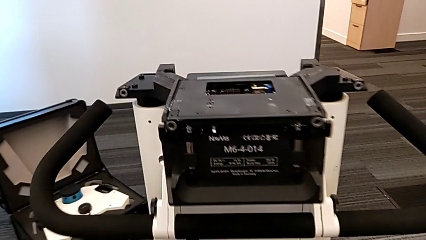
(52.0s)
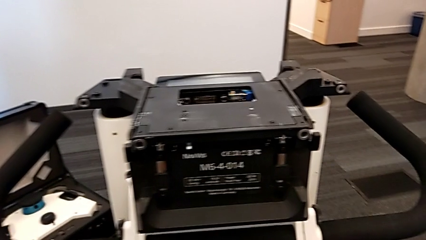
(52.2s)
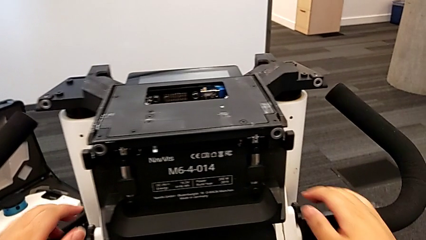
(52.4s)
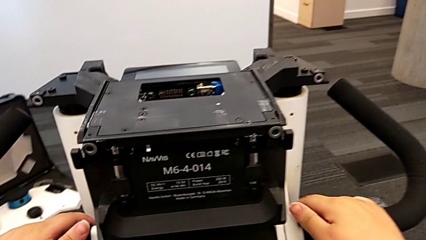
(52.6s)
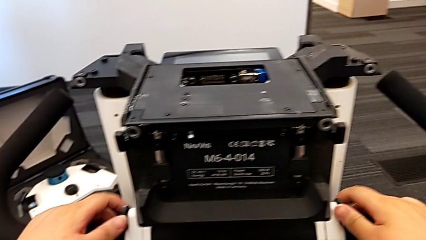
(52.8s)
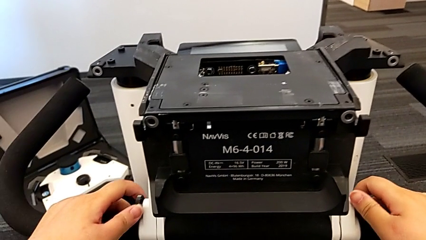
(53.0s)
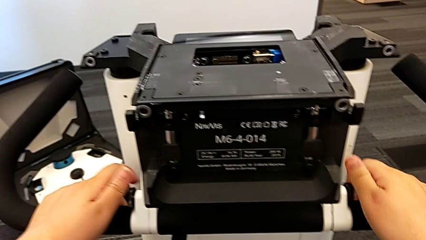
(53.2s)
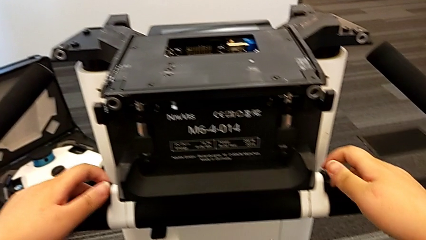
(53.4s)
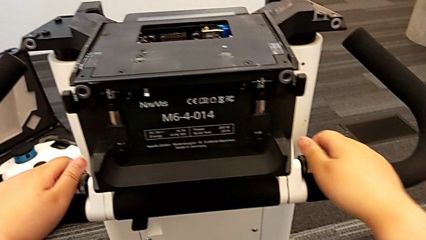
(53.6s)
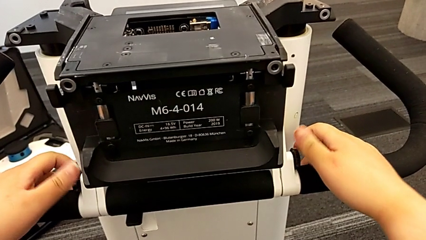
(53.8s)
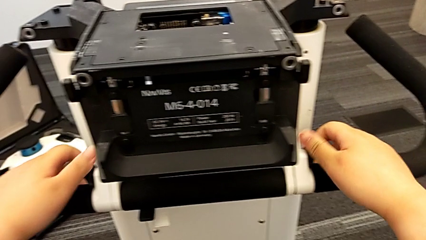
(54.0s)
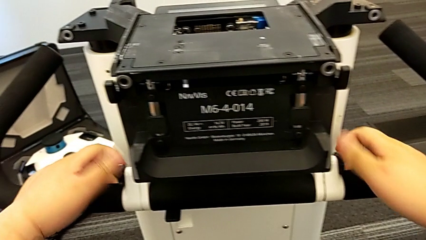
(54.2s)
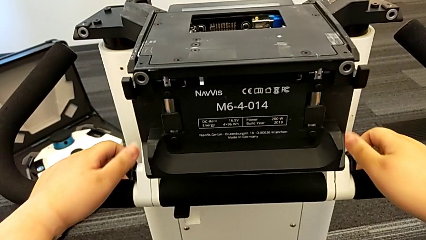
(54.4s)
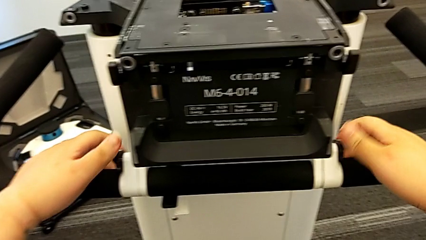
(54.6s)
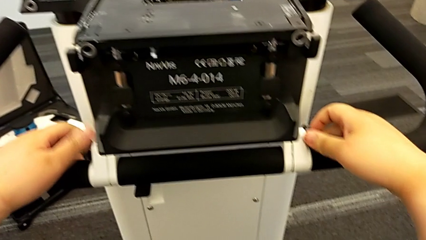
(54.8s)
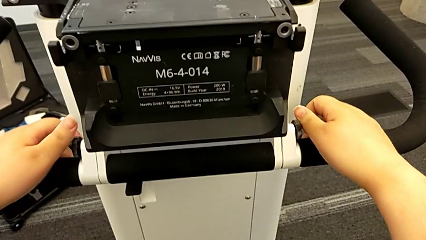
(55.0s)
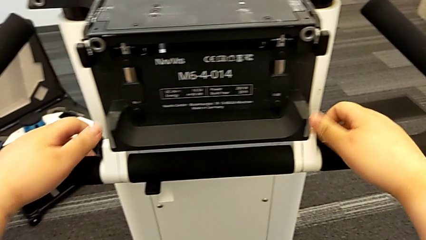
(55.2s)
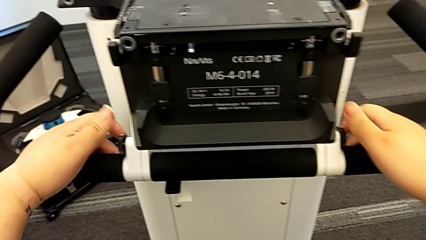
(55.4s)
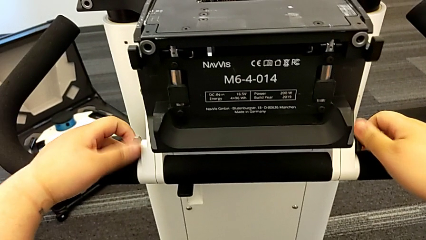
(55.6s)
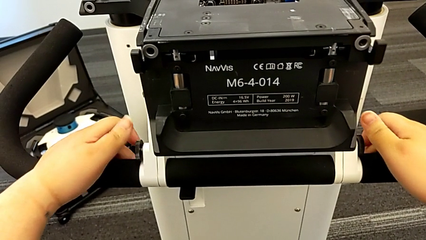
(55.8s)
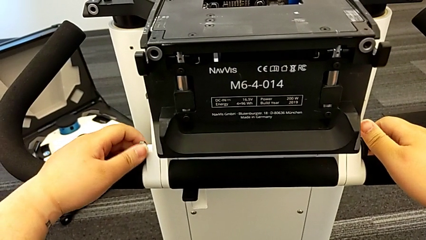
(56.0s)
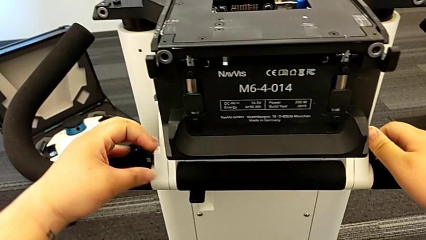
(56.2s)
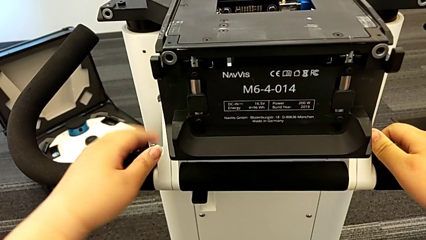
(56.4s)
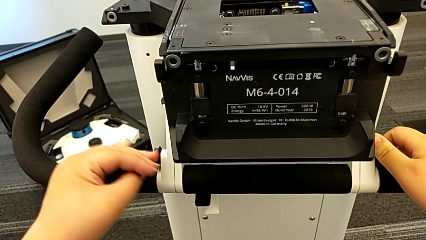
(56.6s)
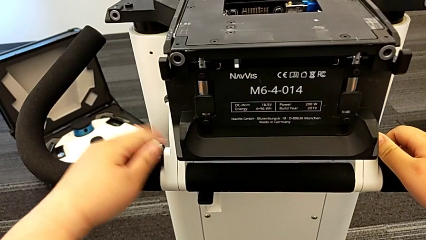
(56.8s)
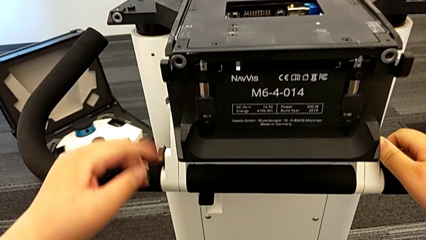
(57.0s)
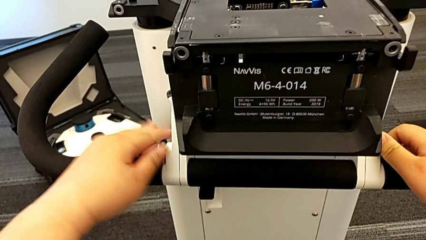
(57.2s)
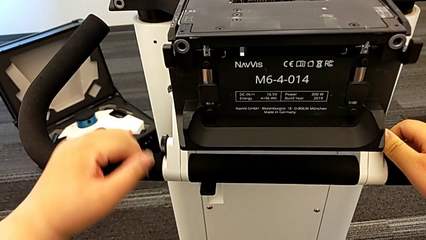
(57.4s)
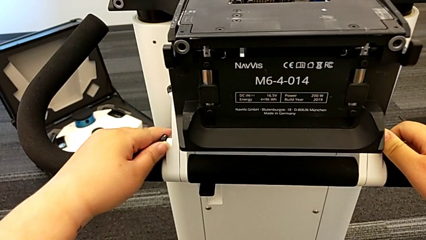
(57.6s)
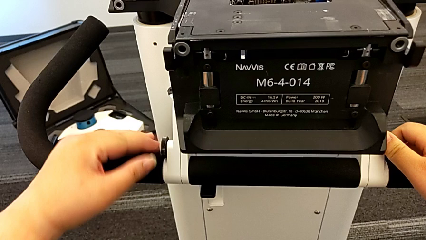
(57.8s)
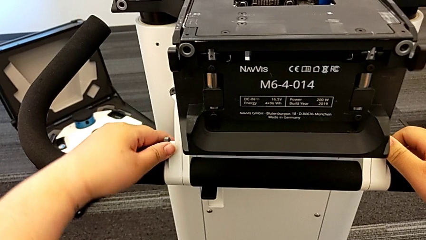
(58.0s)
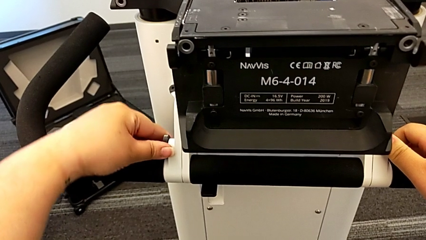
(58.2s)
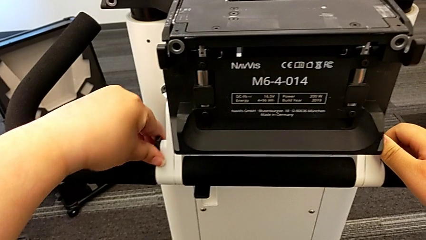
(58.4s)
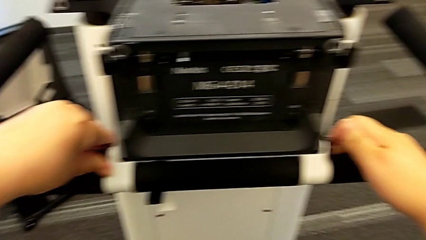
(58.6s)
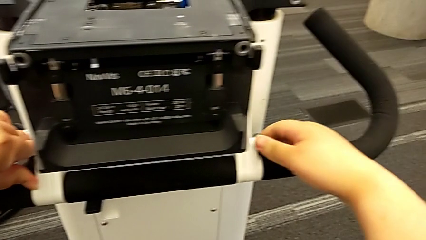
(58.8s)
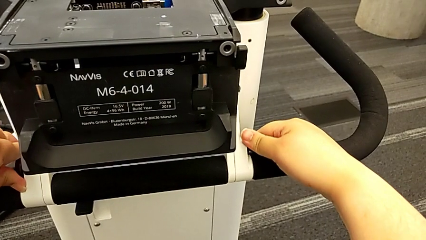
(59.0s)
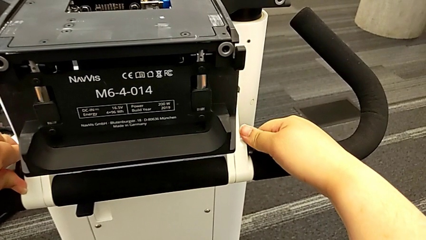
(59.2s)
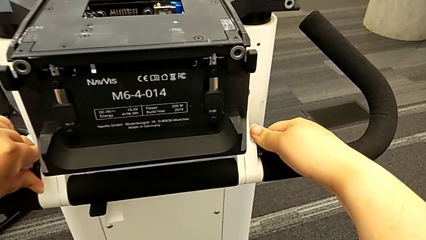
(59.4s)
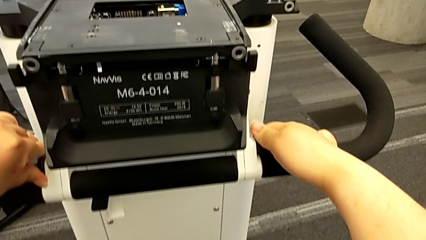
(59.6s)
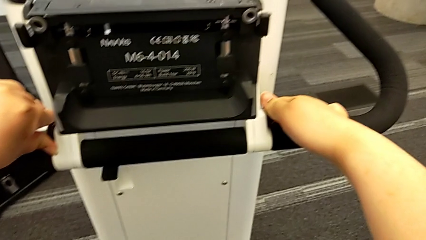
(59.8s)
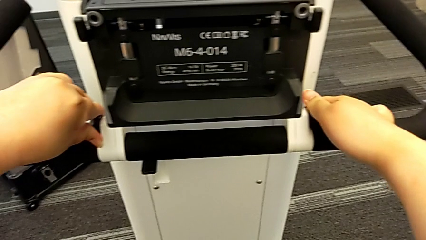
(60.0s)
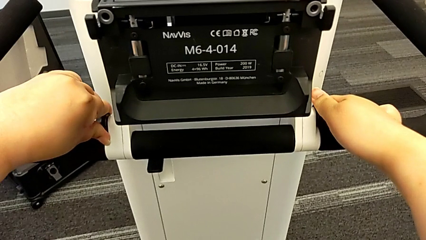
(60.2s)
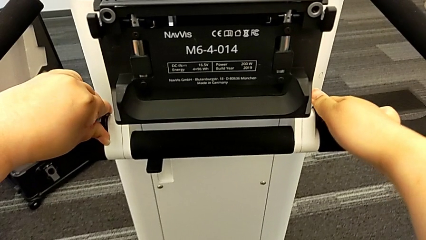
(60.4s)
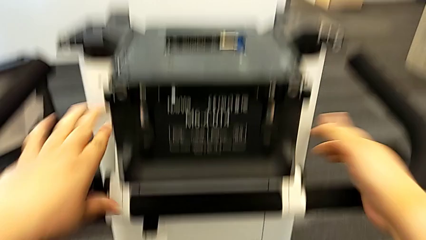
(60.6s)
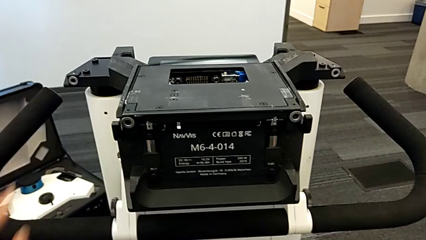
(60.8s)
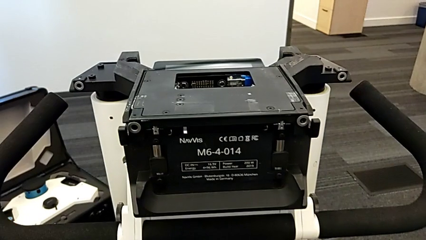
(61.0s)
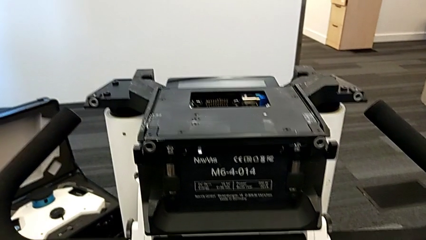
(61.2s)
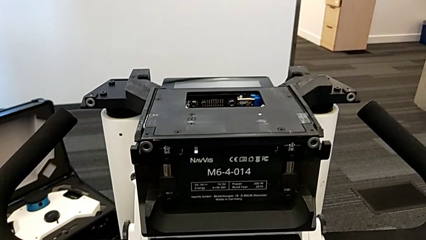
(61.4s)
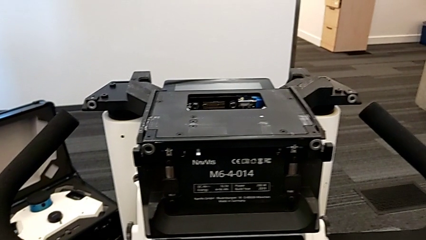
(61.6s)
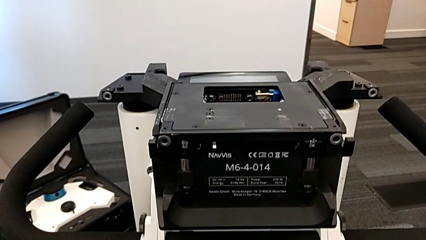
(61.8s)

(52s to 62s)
The camera wearer screws the handheld grip. They screw the screw with the right hand, wrongly unscrew it with the left hand, screw it with the left hand and screw it with the right hand.

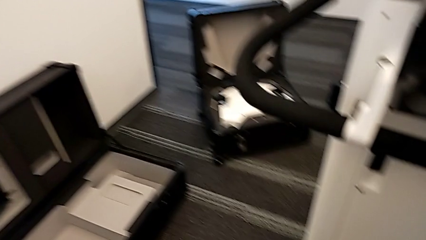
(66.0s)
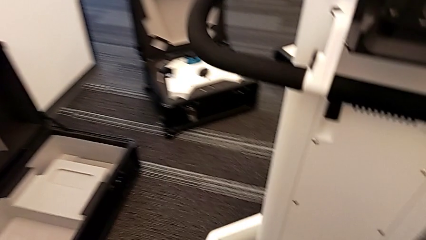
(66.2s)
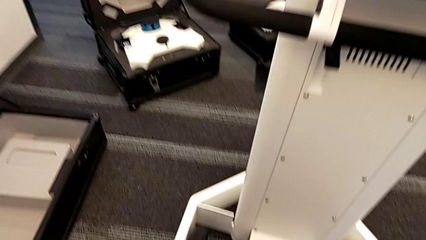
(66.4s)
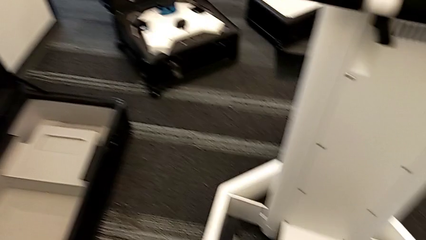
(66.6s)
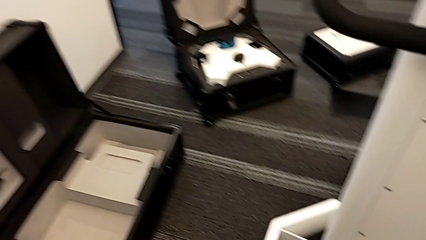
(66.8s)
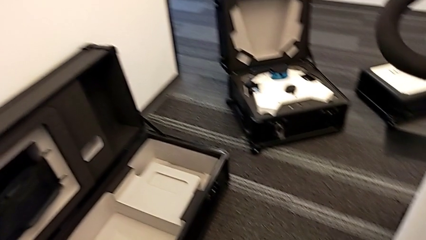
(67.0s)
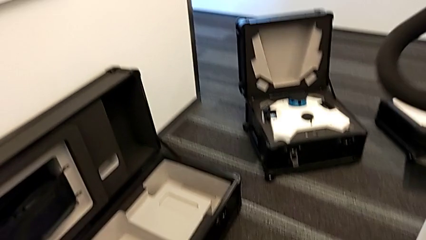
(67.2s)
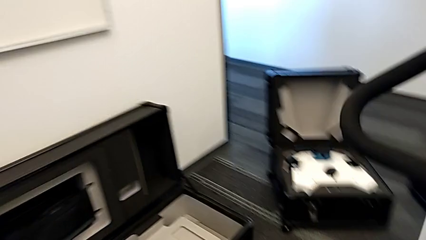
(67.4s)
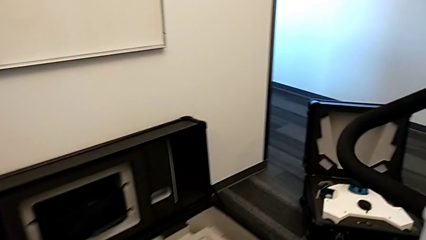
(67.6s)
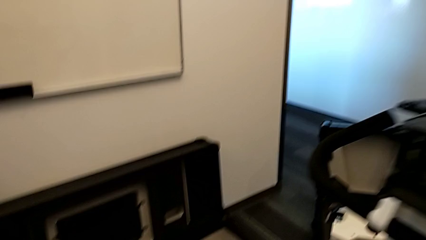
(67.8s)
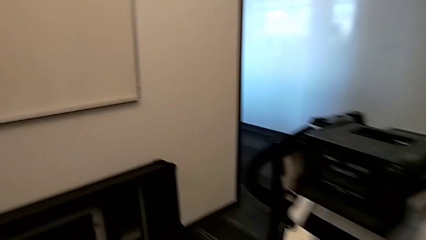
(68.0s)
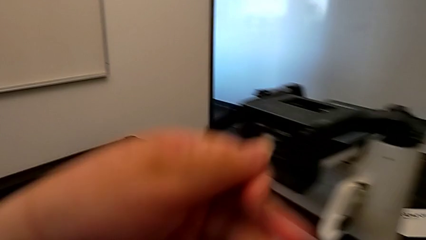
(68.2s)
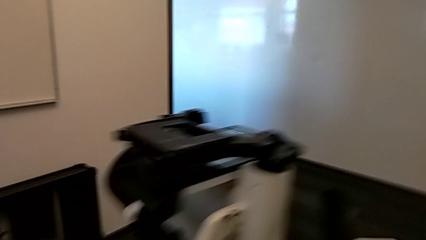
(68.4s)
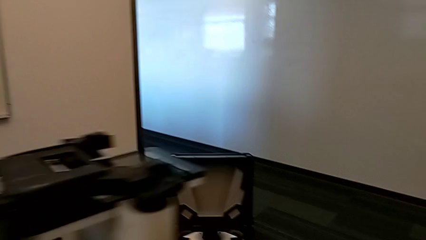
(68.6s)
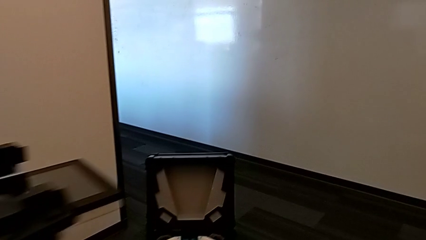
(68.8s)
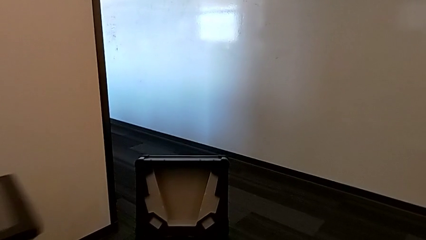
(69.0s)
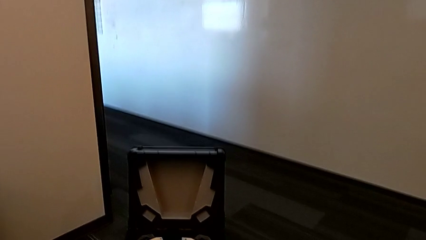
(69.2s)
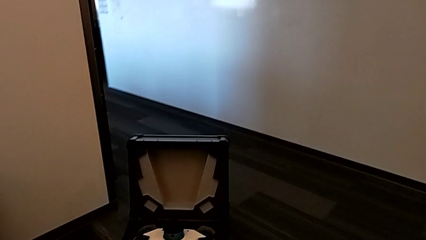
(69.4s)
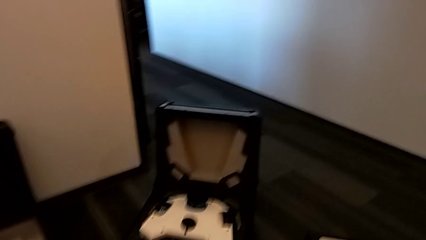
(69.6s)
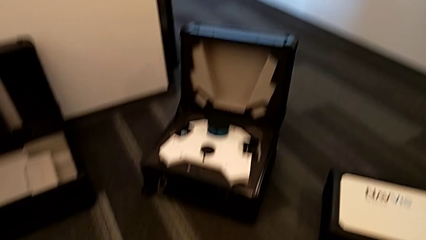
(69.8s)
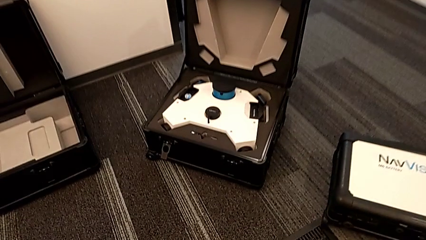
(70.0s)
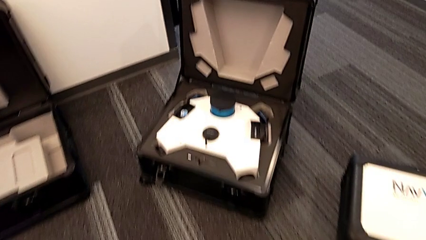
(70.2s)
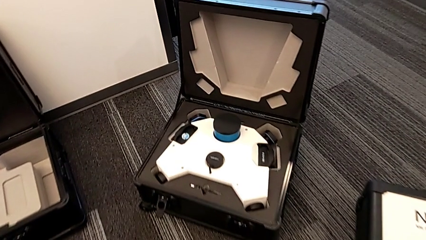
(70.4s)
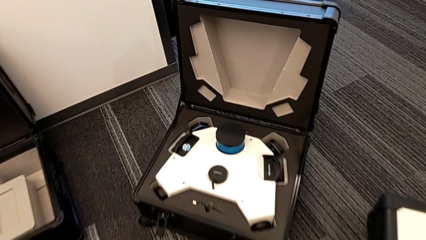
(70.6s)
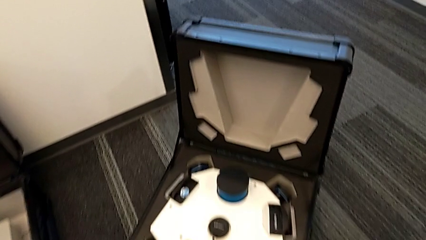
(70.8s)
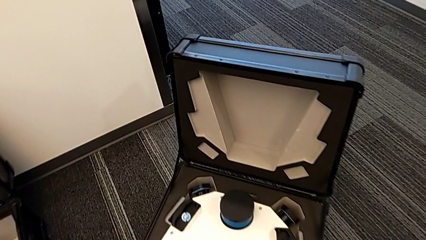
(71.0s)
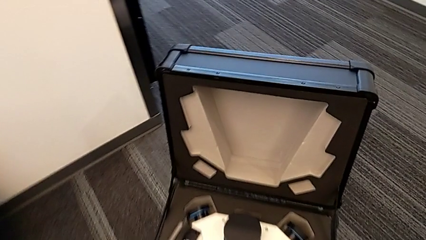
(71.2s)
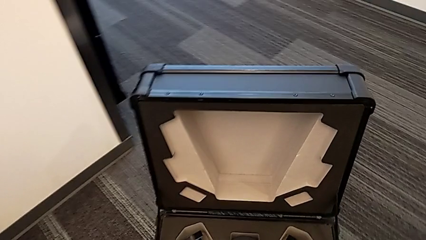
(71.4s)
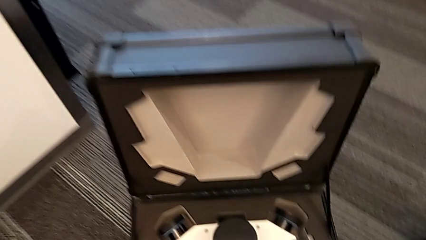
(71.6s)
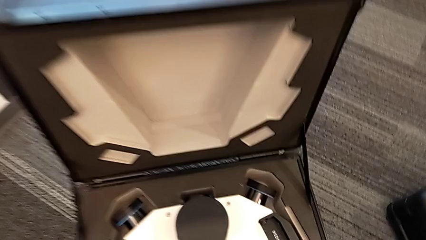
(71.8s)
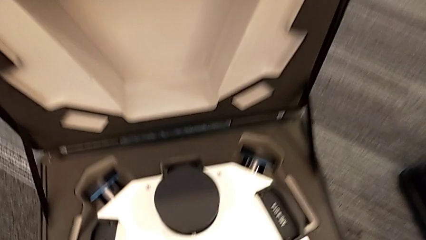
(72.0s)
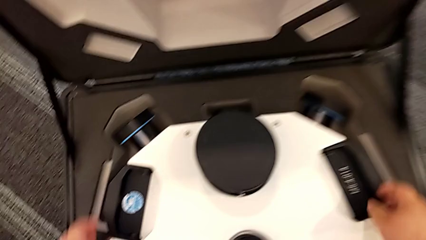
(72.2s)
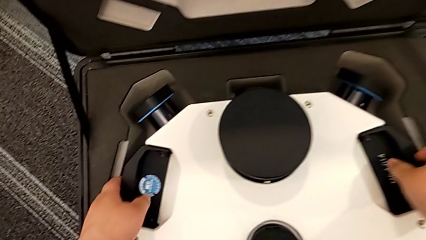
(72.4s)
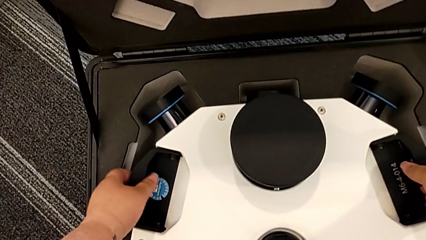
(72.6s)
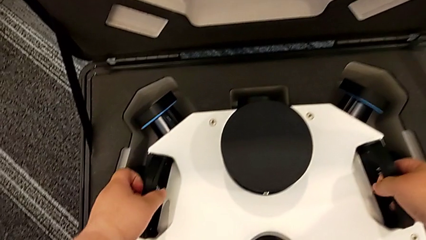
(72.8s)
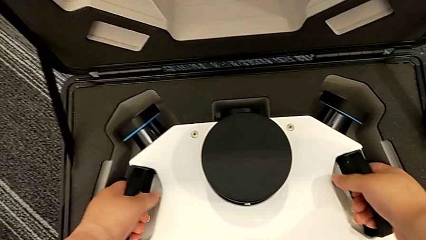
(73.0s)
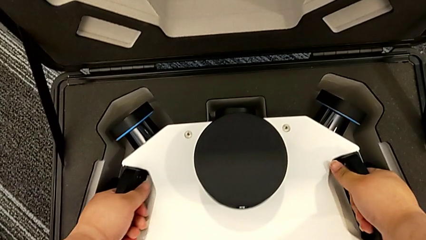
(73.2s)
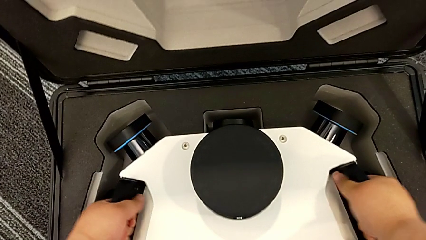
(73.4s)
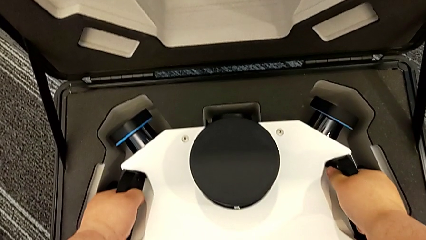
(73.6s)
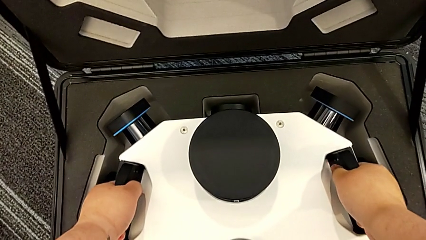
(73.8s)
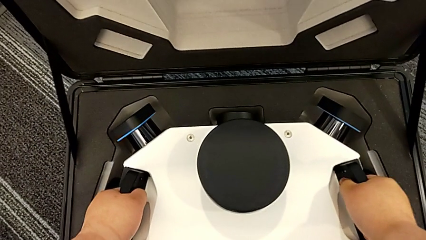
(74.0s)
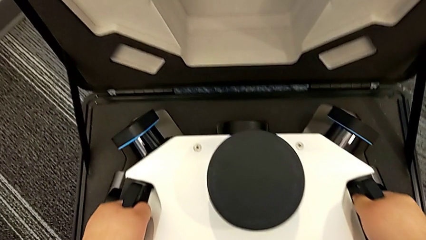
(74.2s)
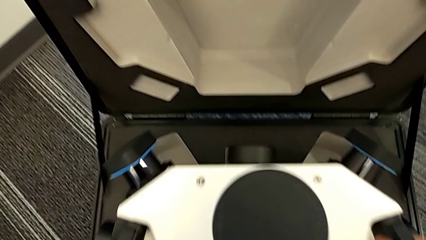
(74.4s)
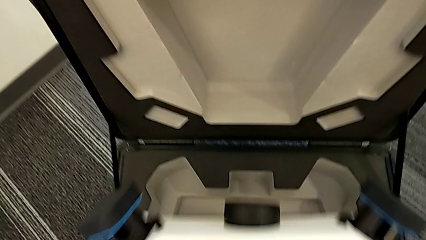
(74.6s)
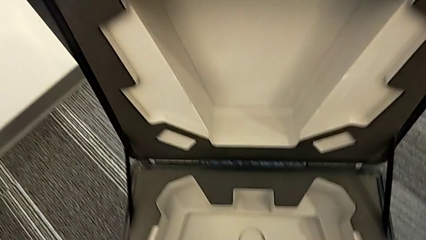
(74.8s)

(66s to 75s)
The camera wearer is assembling the laser scanner to the base of the navvis. They approach the M6 head, grab it and lift it.
